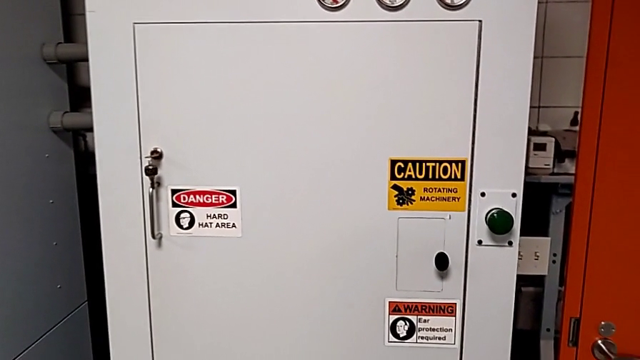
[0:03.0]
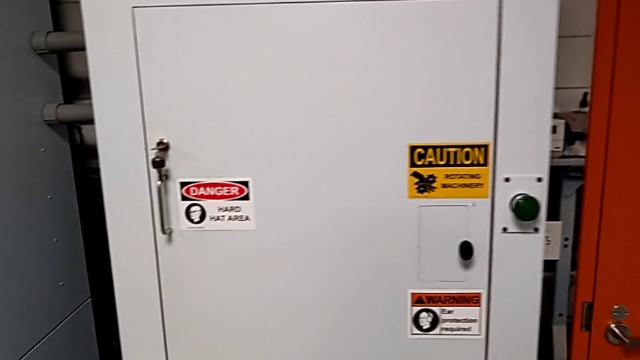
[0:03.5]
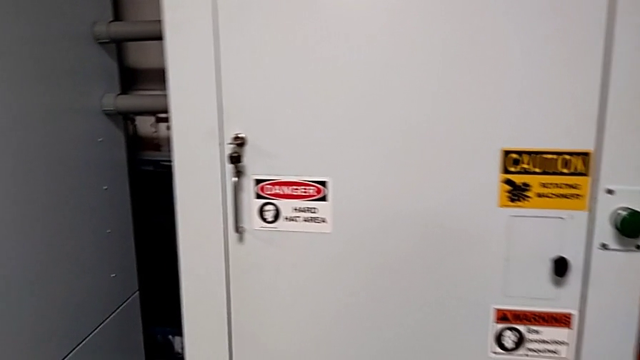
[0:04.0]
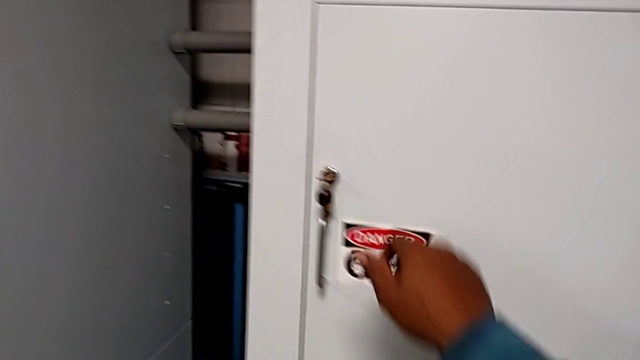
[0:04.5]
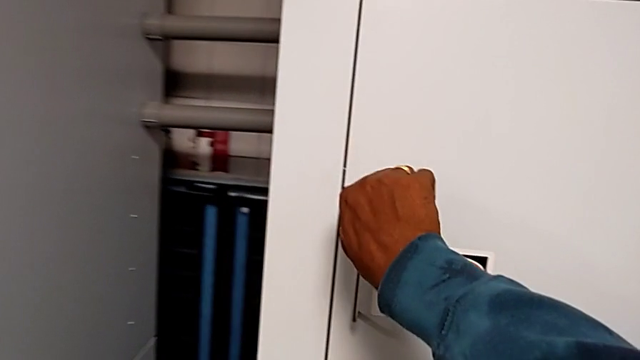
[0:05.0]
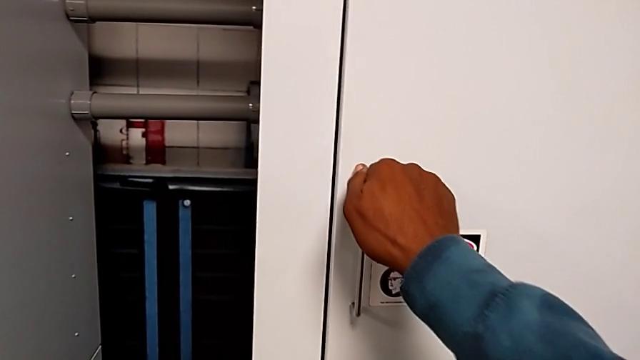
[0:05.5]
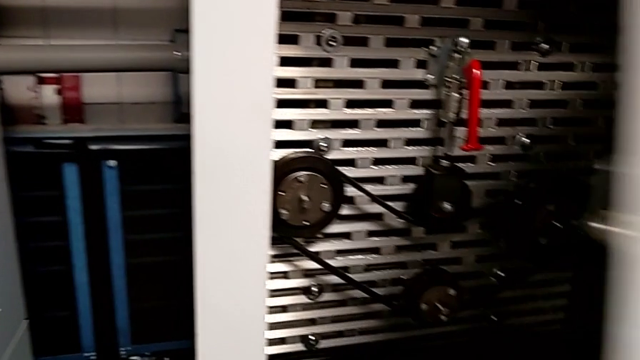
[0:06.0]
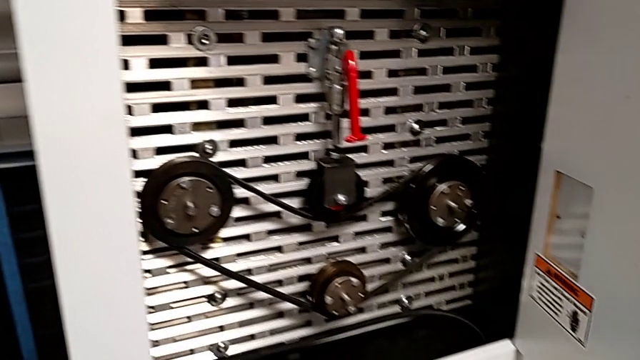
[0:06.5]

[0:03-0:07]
The camera wearer unlocks the front door. They unlock the front panel door and open it.

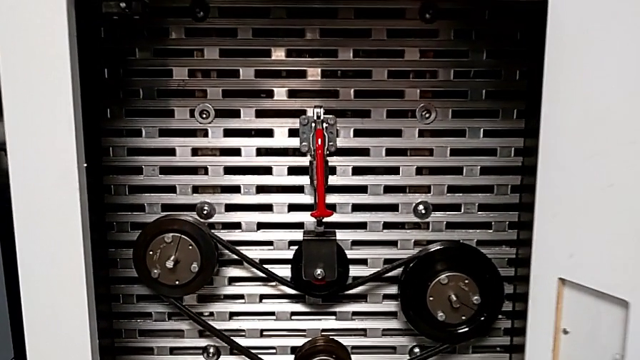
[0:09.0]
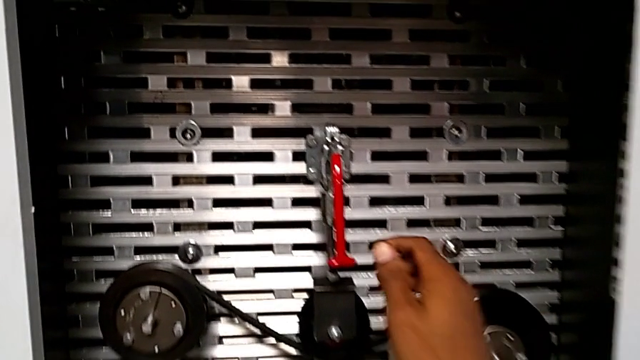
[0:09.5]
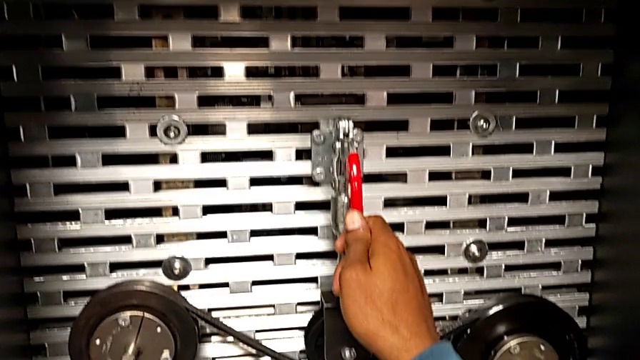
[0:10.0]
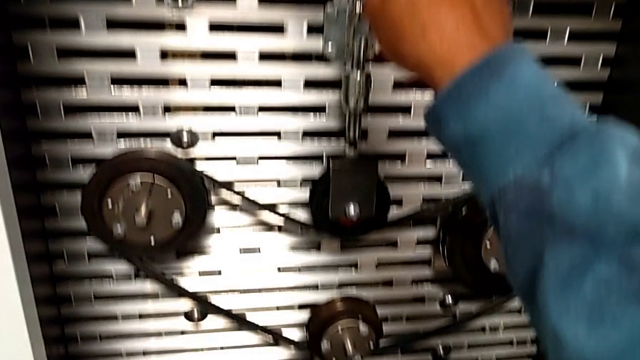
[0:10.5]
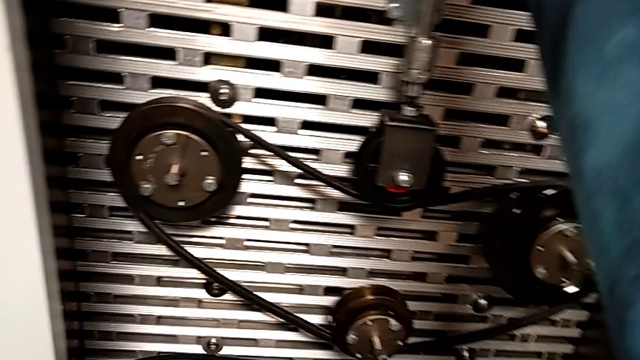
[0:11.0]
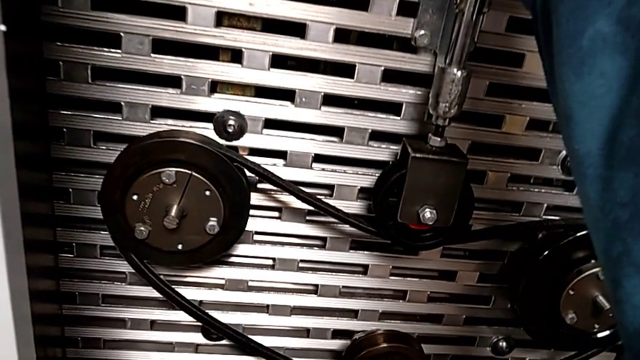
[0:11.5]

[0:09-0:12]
The camera wearer pulls up the red lever. They grab the lever and pull the red lever.

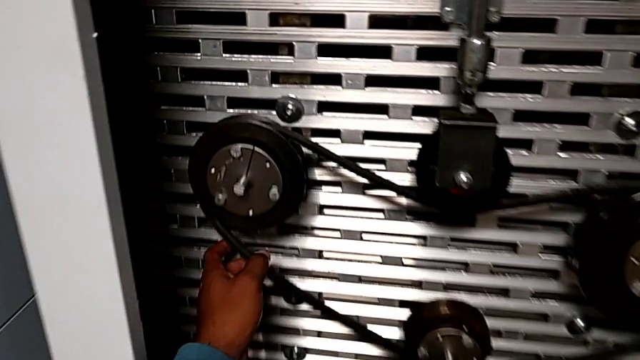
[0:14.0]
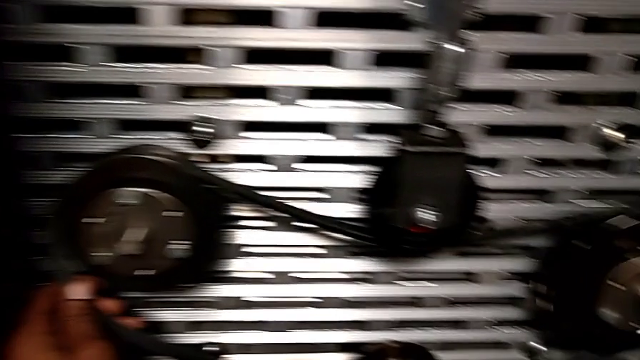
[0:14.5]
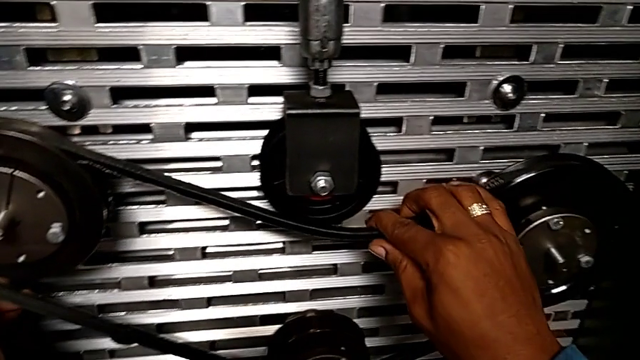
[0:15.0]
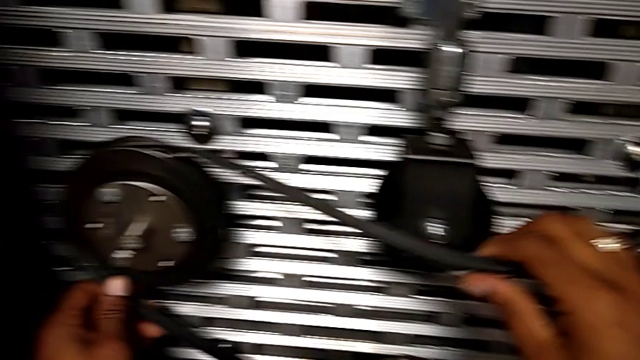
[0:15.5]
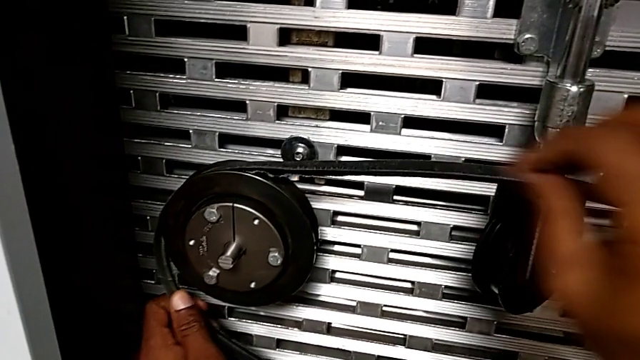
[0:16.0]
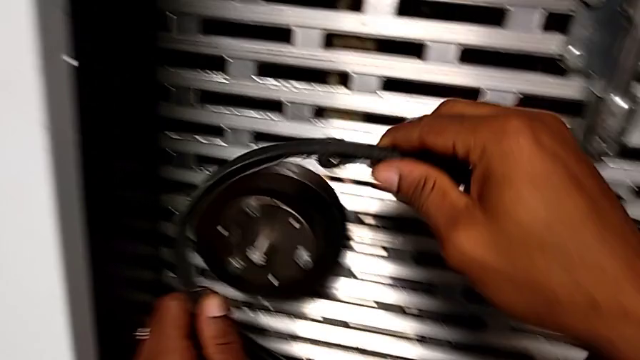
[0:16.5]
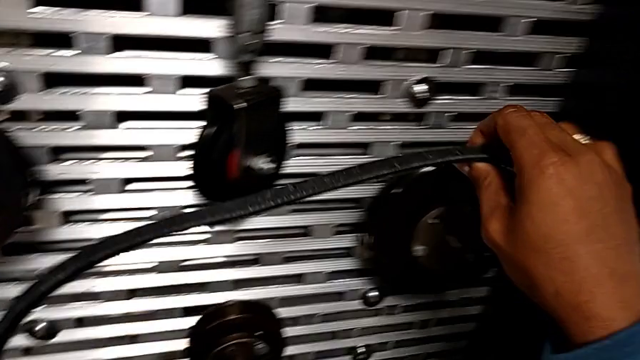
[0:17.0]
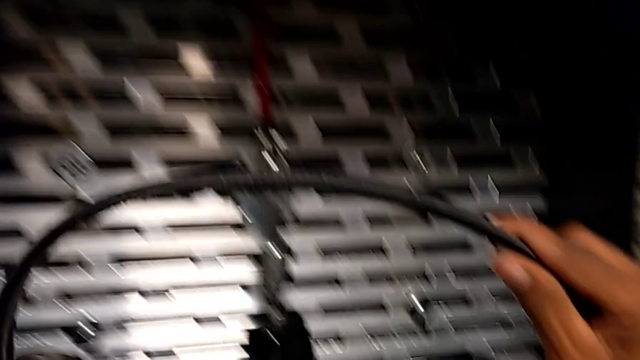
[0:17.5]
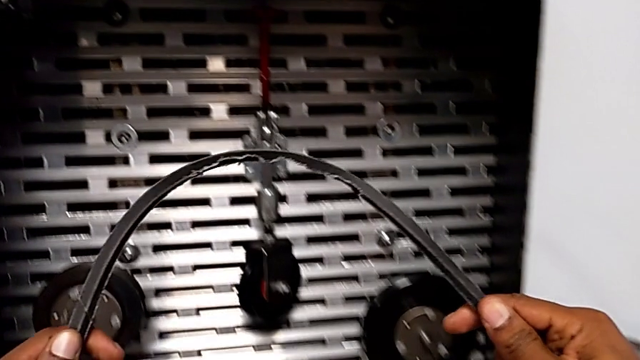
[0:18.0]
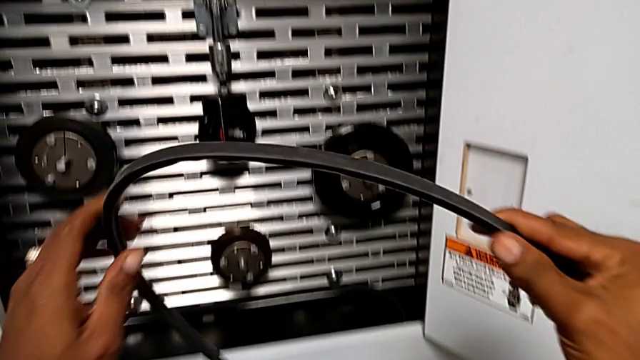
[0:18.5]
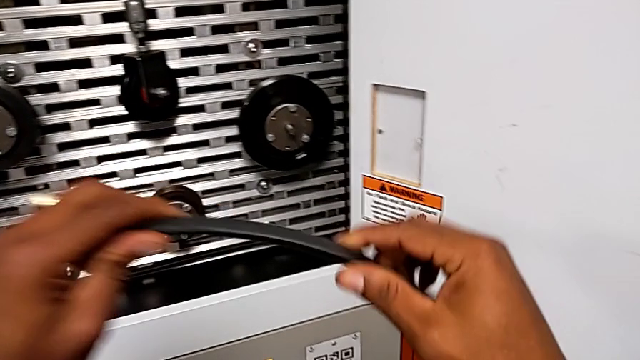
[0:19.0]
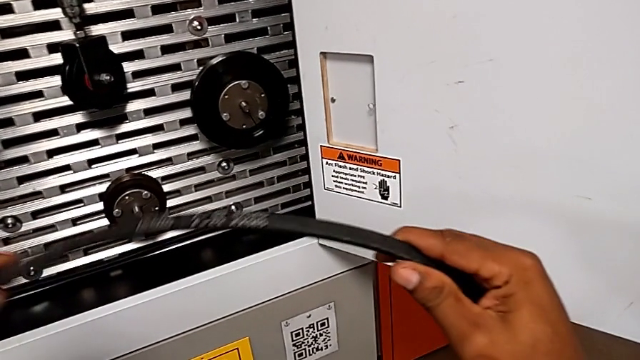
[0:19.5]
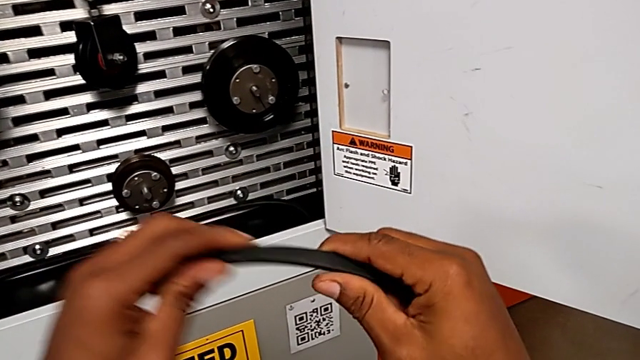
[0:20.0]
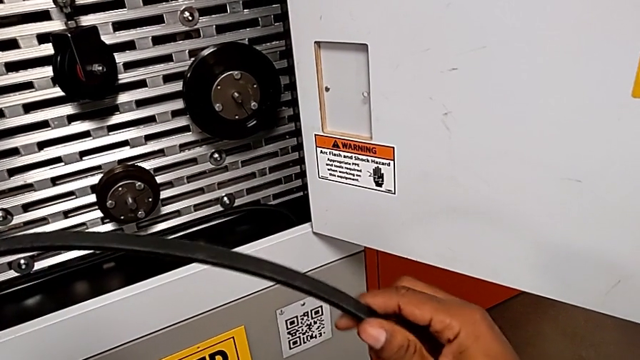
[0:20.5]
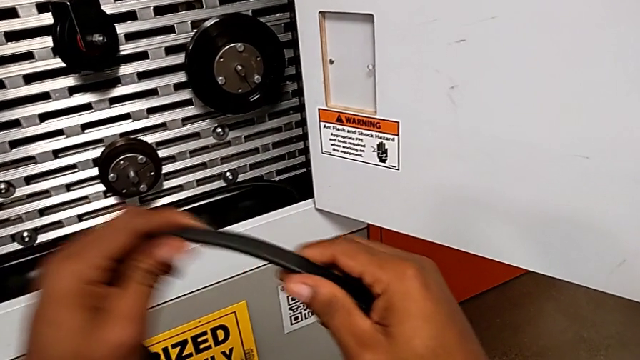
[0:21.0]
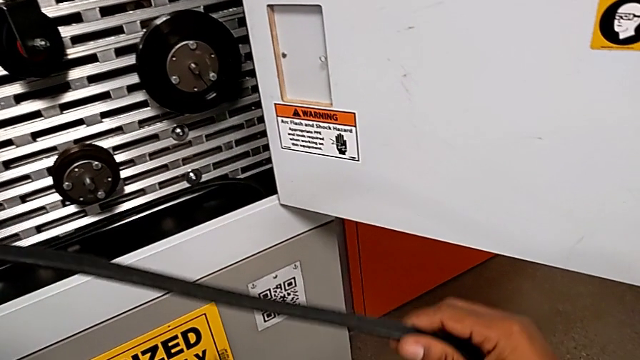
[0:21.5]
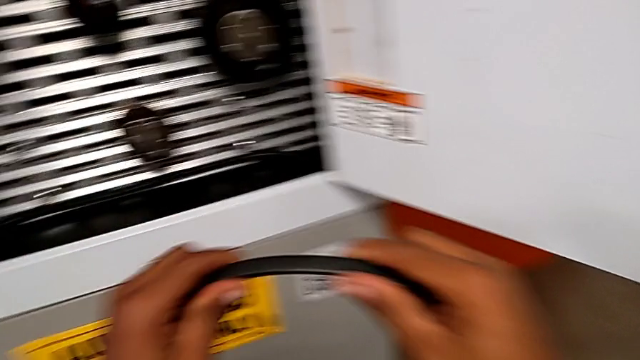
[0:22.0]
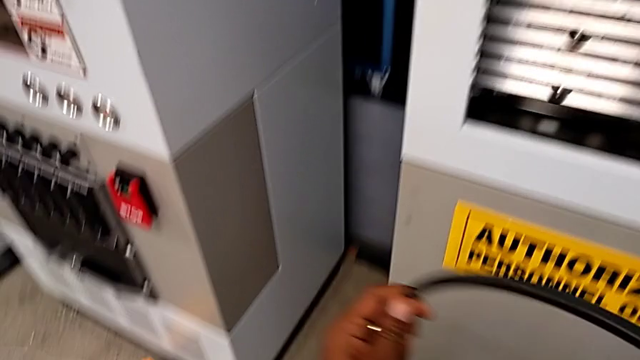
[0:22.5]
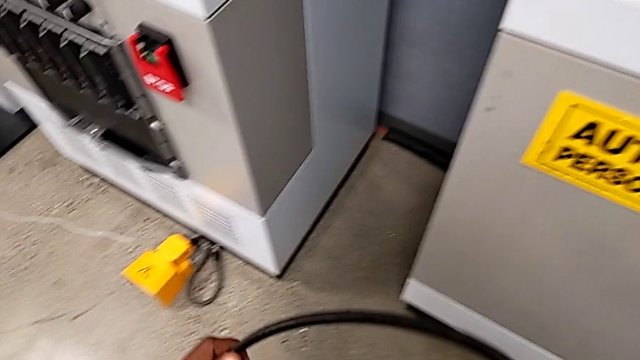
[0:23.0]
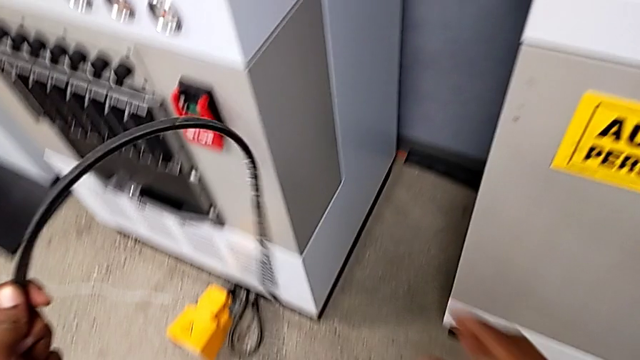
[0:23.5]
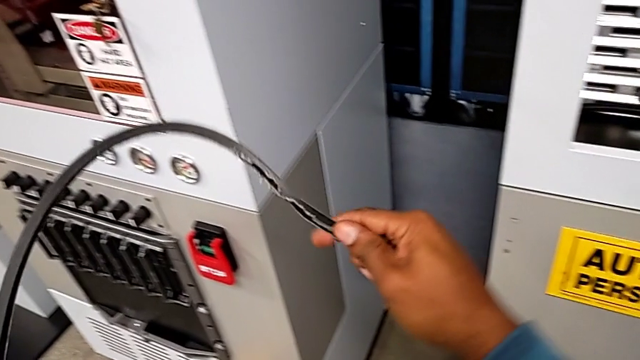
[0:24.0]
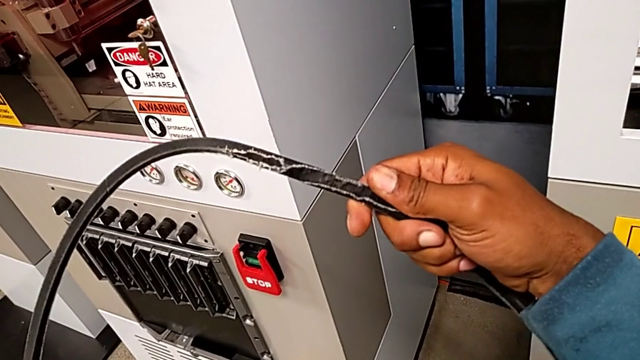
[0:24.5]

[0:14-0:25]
The camera wearer removes their belt. They withdraw the belt and inspect it.

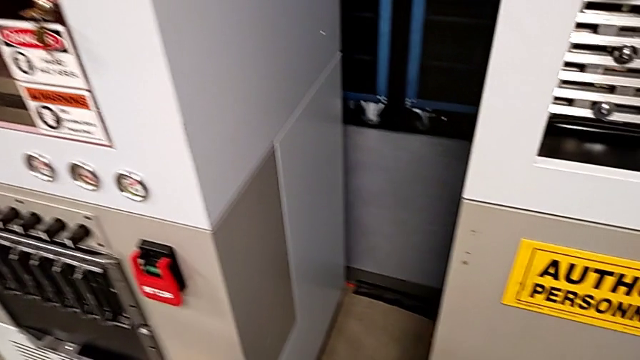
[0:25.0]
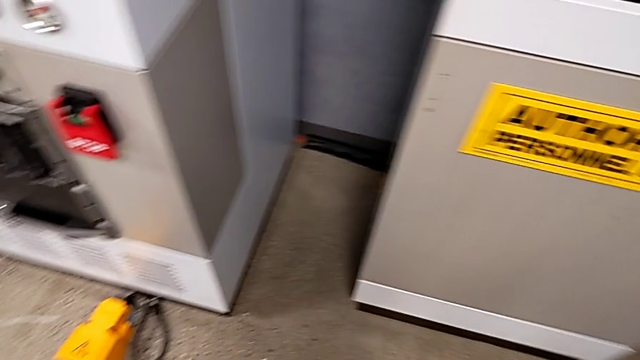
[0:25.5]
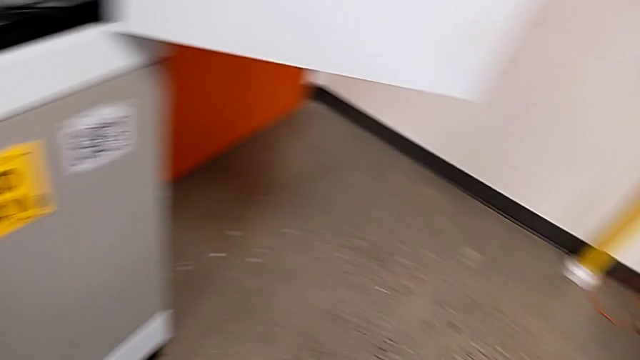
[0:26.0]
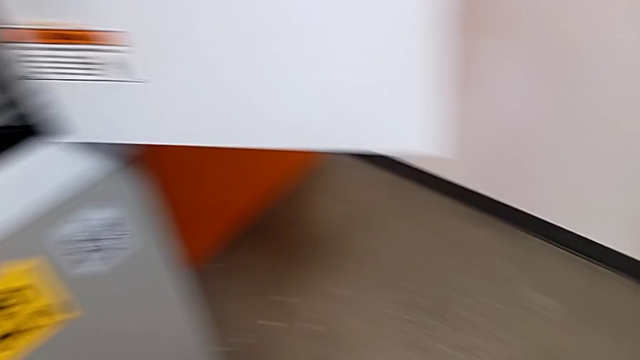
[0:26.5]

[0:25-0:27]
The camera wearer puts the damaged belt away. They drop the damaged belt.

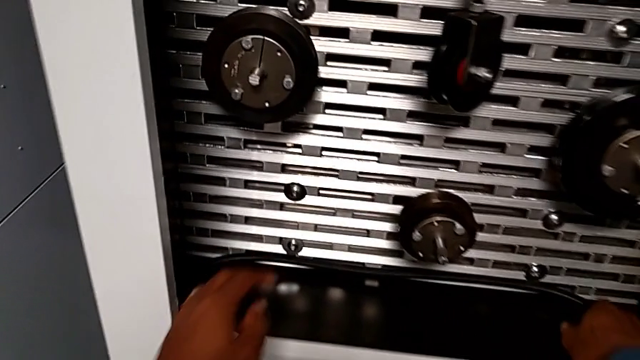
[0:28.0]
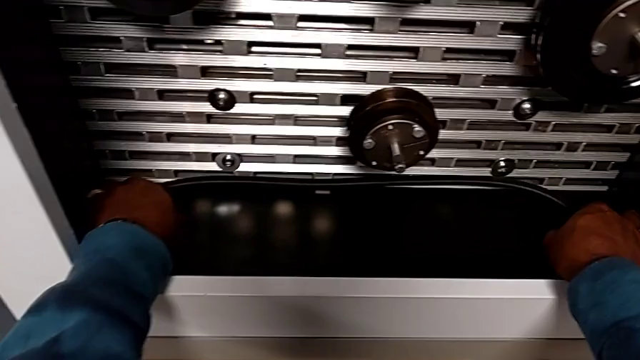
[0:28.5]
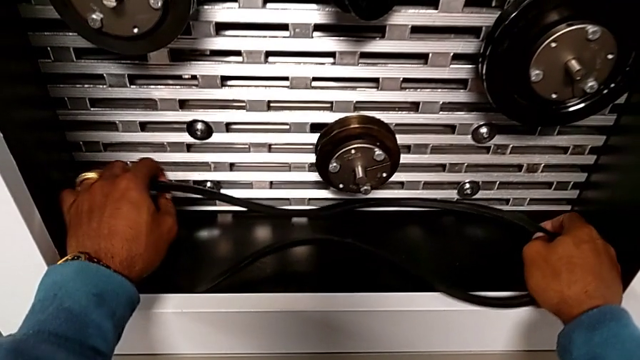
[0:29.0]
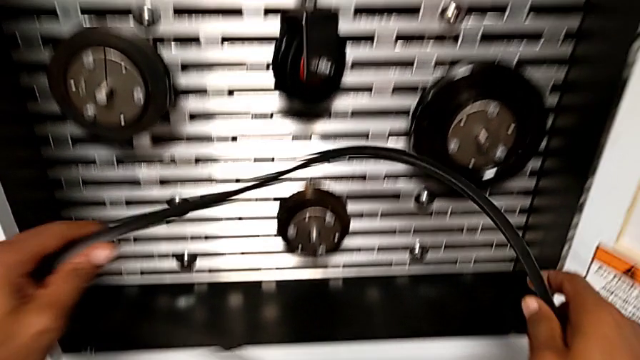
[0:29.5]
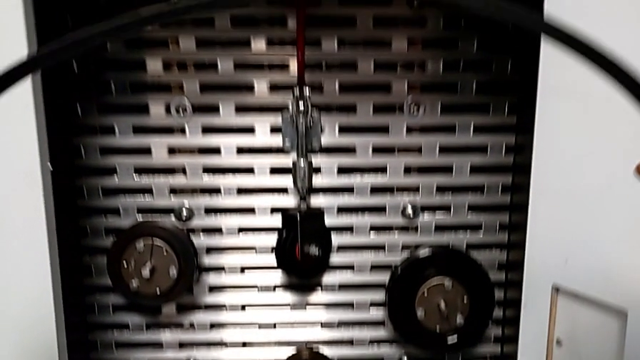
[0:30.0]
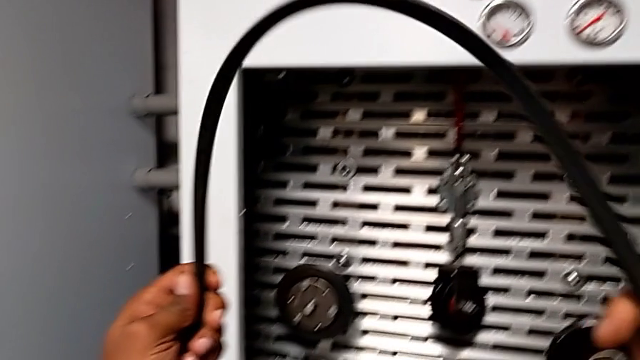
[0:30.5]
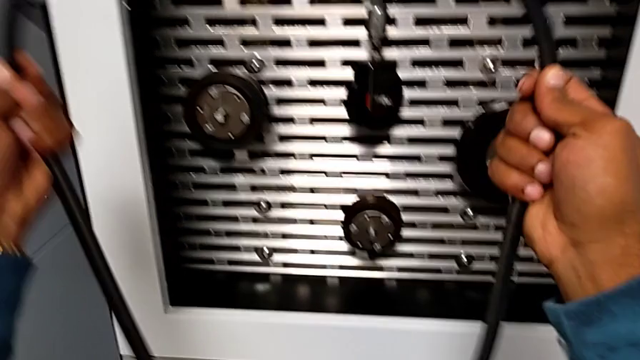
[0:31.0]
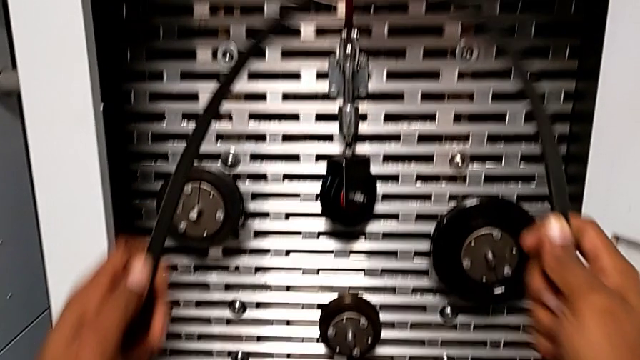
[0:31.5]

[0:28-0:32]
The camera wearer is putting on the new belt. They grab the belt and lift the new belt.
